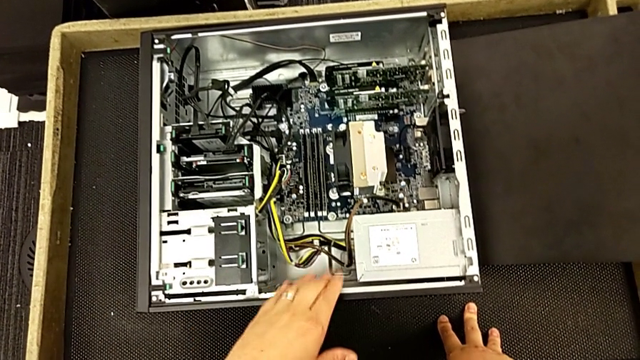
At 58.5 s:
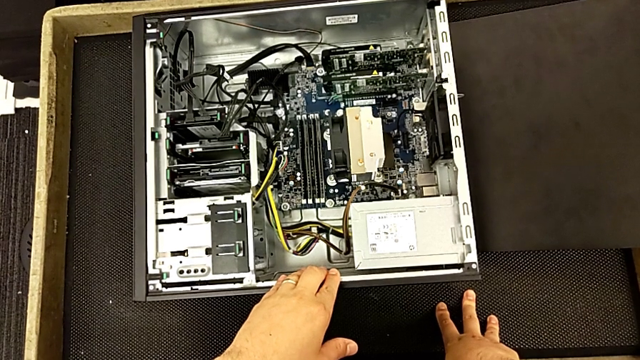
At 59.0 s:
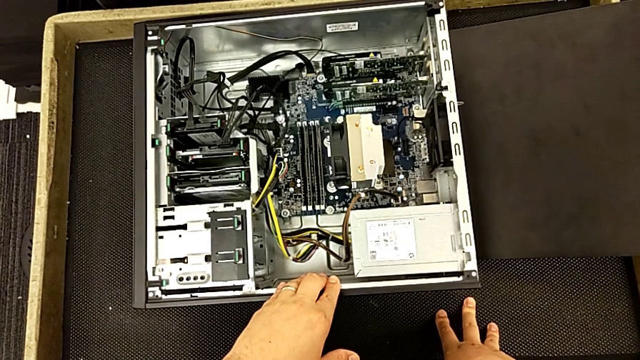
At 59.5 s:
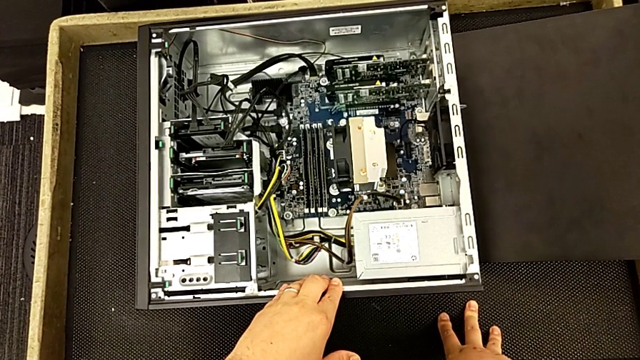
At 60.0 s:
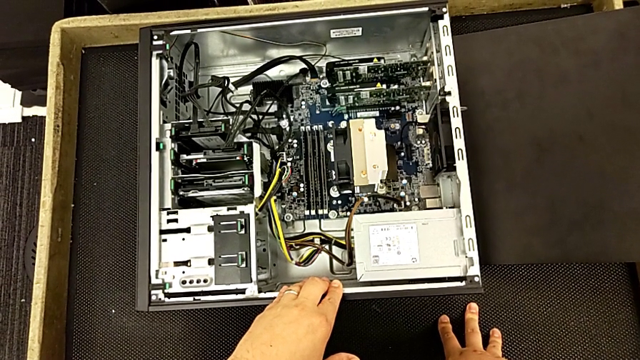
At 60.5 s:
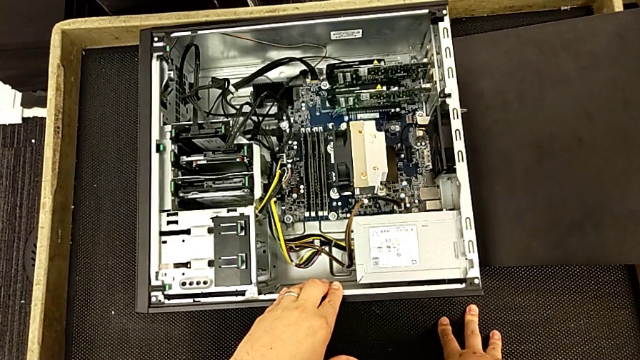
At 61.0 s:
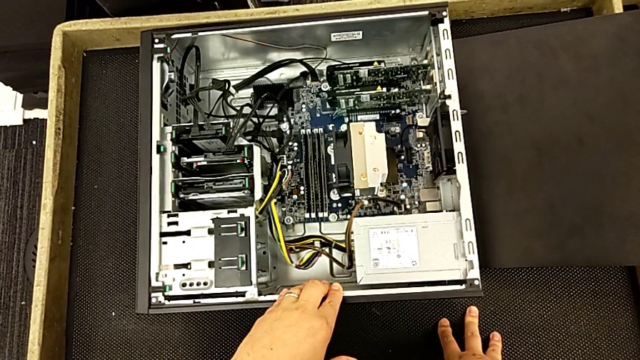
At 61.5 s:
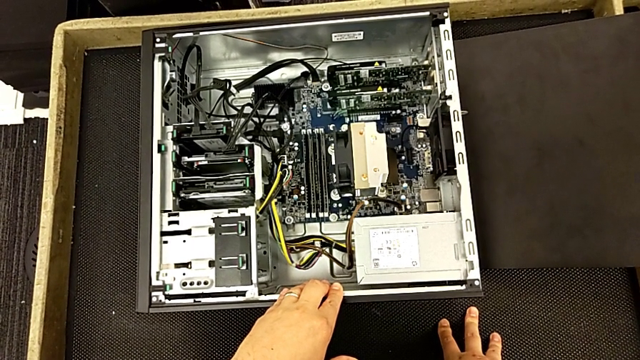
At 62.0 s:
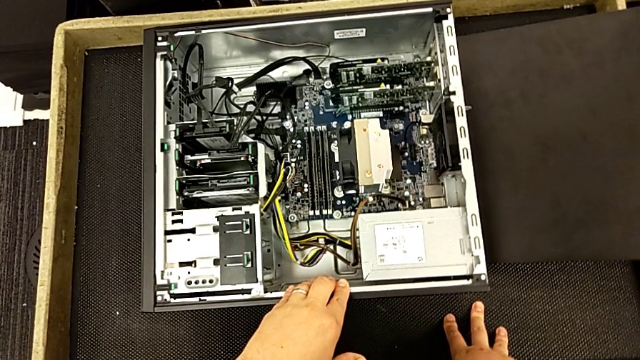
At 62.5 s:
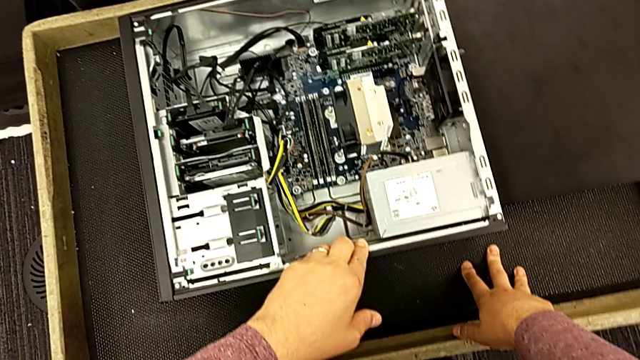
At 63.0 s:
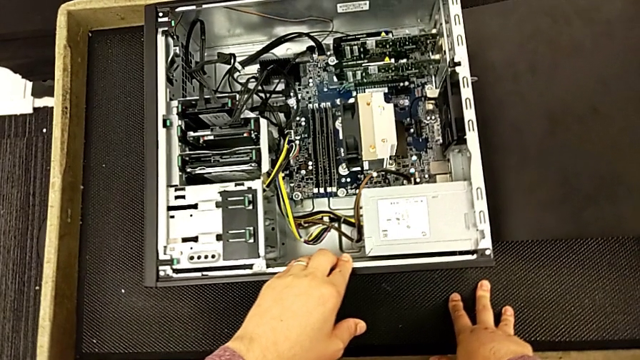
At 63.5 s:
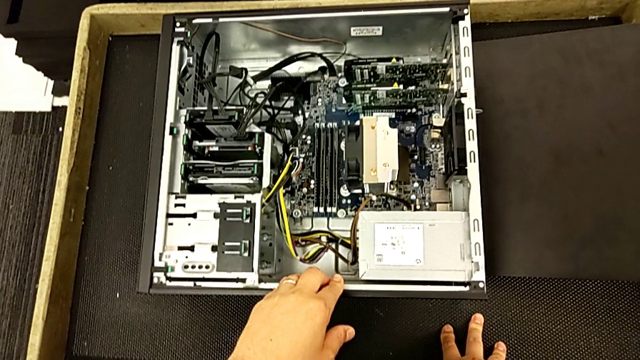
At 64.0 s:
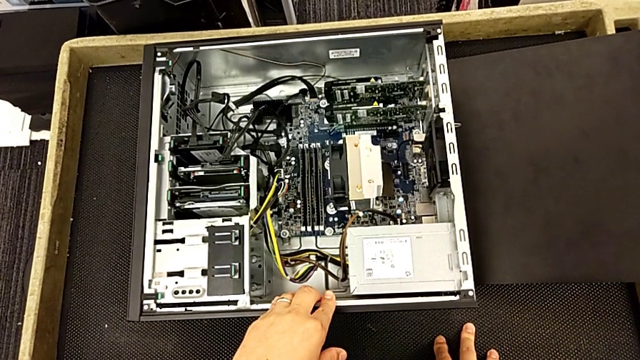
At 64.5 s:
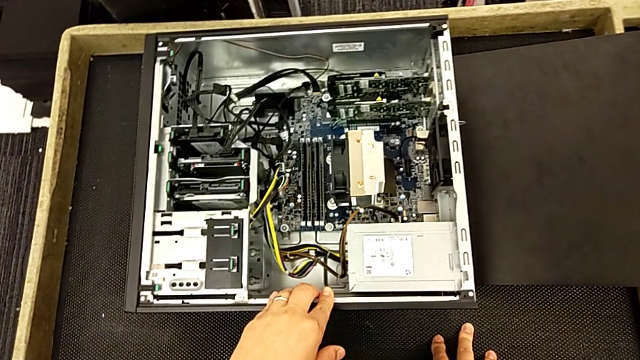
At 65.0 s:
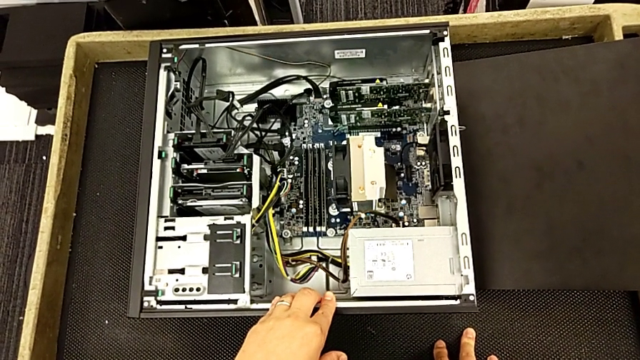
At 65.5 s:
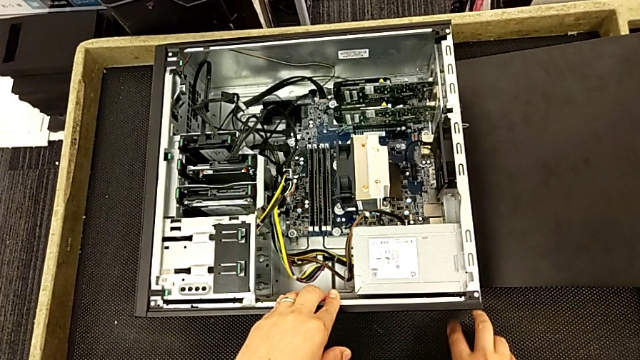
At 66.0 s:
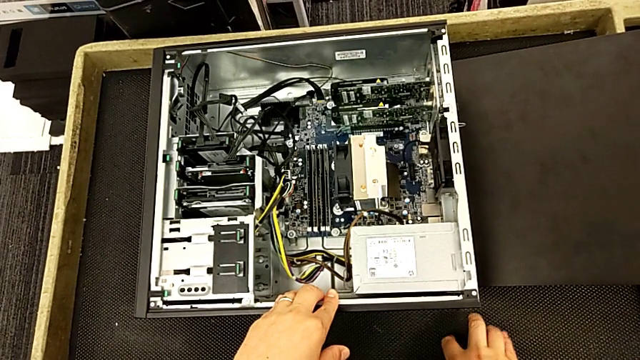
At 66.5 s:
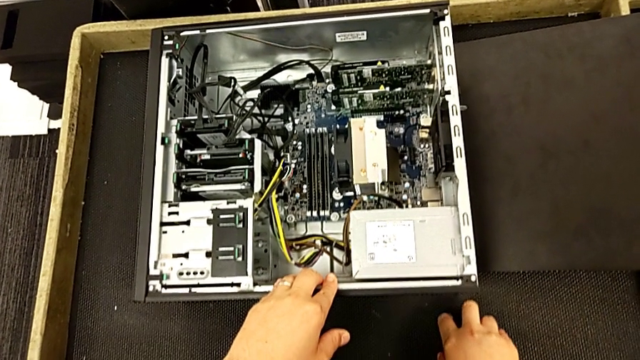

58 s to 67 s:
The camera wearer is touching the metal of the computer tower. They begin to touch the computer tower.

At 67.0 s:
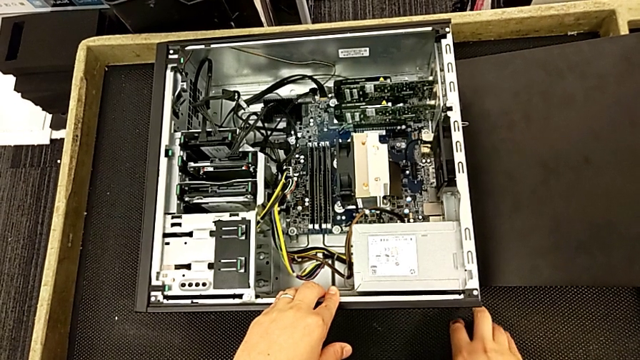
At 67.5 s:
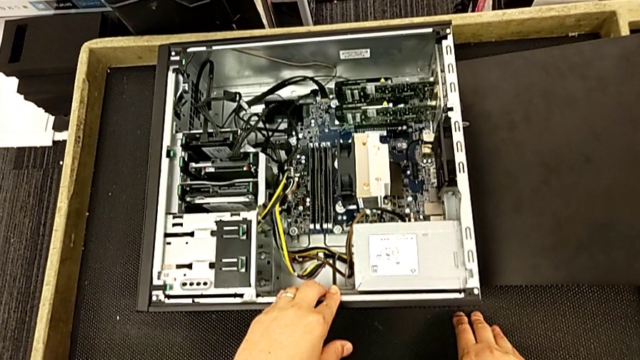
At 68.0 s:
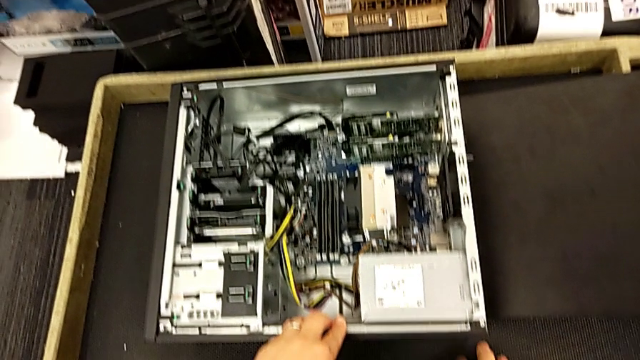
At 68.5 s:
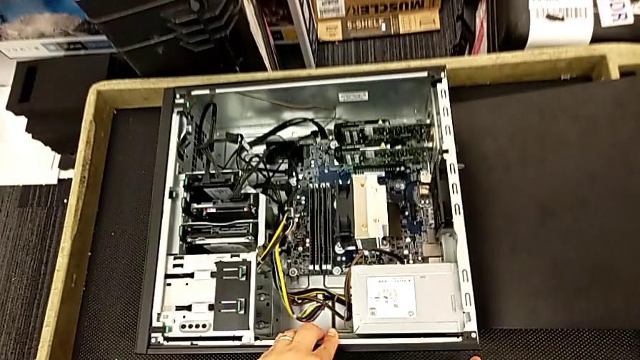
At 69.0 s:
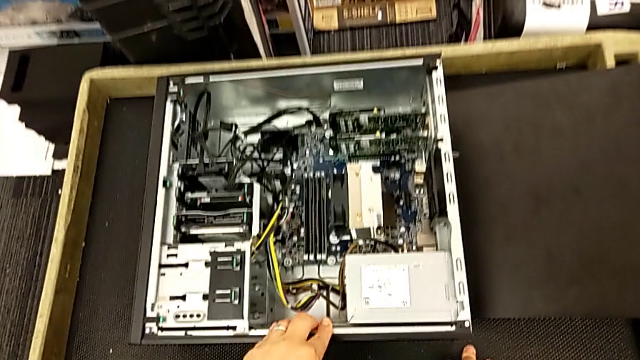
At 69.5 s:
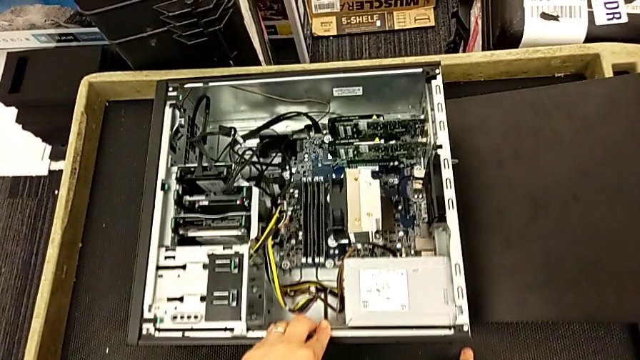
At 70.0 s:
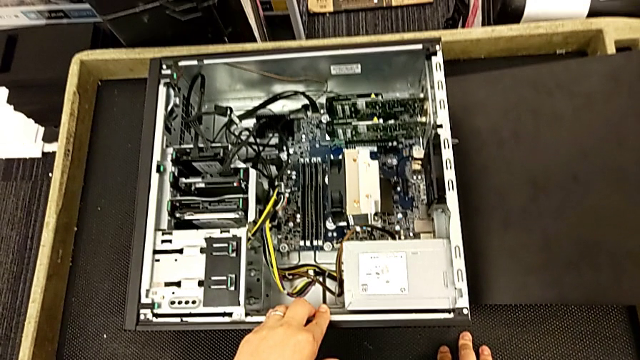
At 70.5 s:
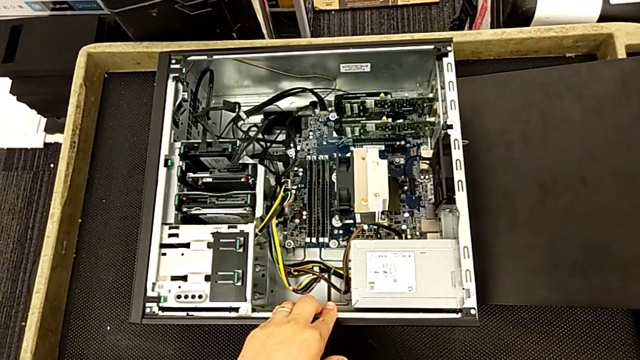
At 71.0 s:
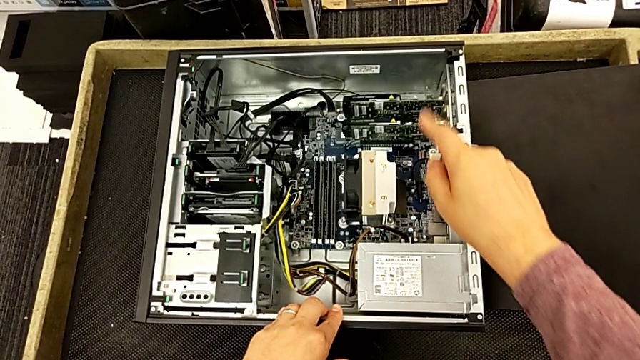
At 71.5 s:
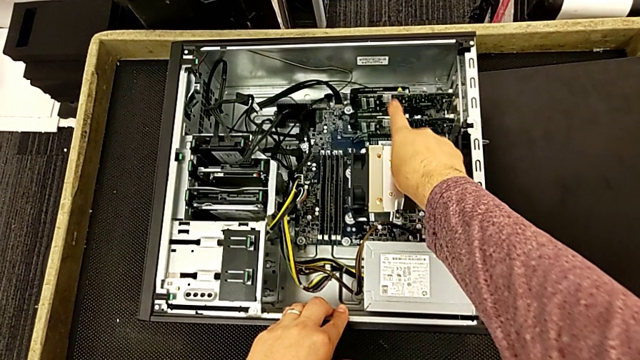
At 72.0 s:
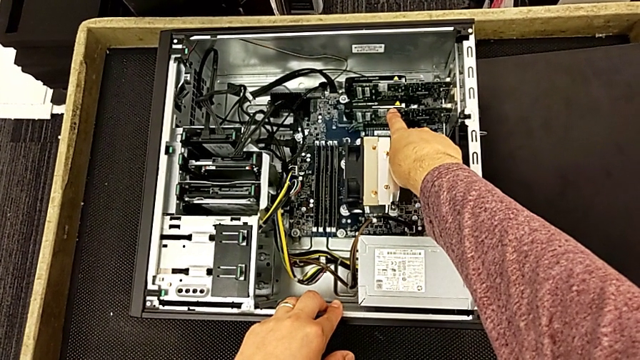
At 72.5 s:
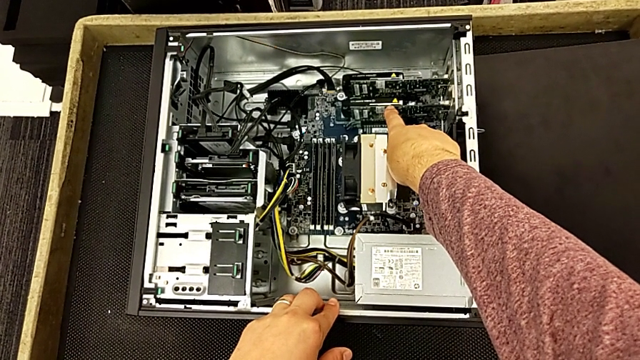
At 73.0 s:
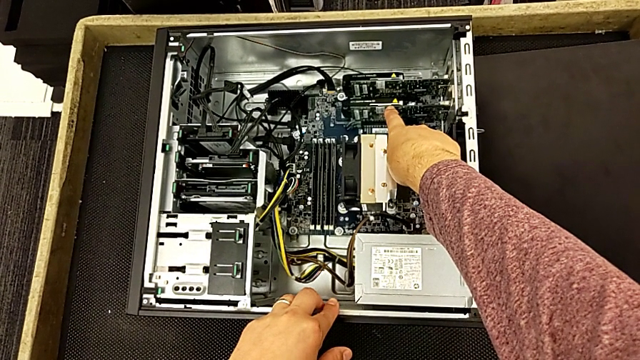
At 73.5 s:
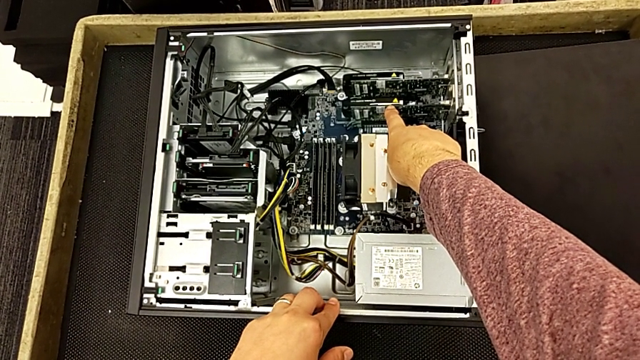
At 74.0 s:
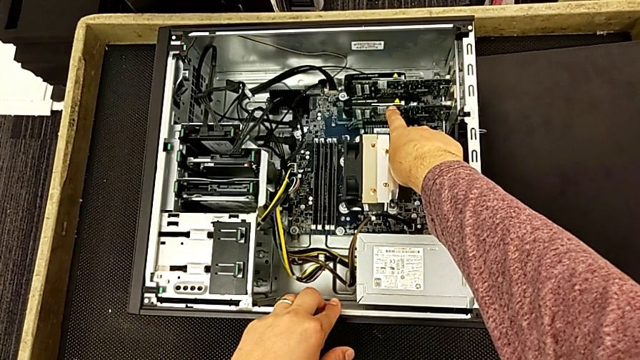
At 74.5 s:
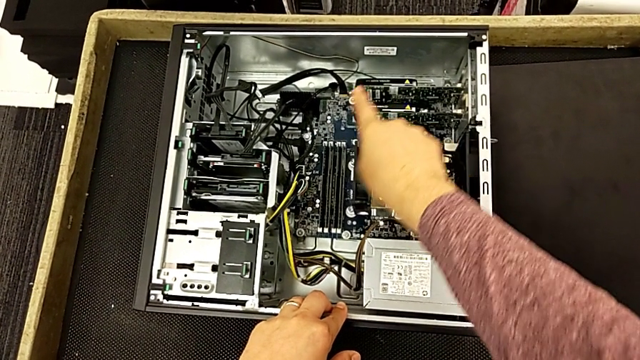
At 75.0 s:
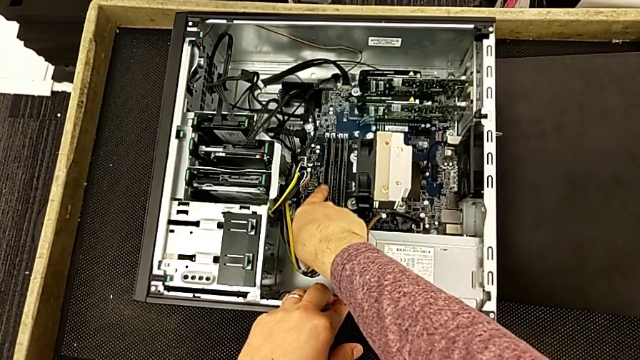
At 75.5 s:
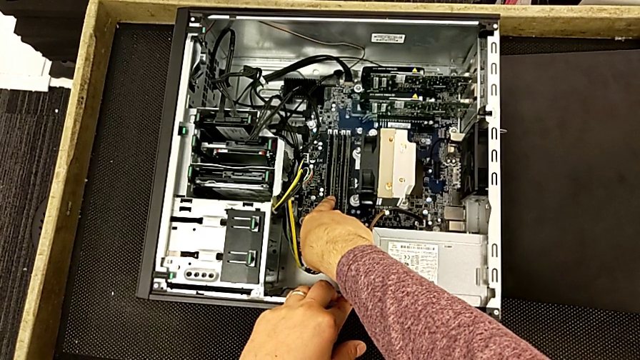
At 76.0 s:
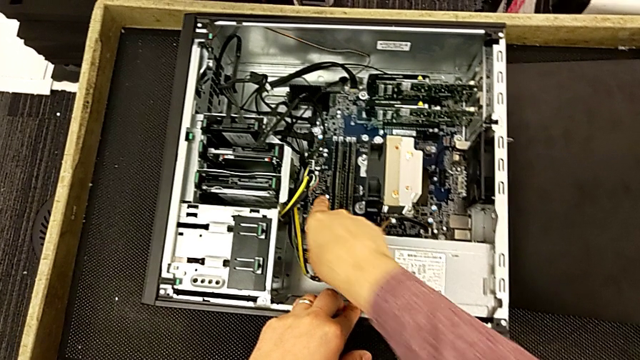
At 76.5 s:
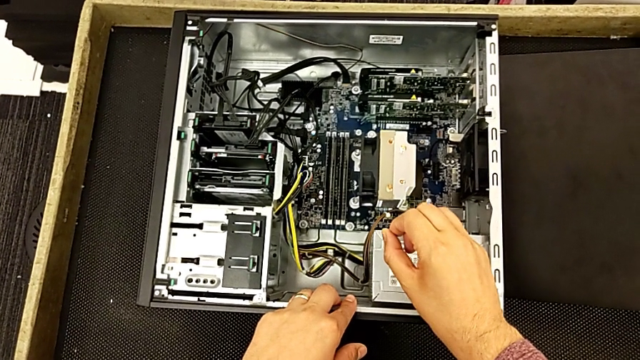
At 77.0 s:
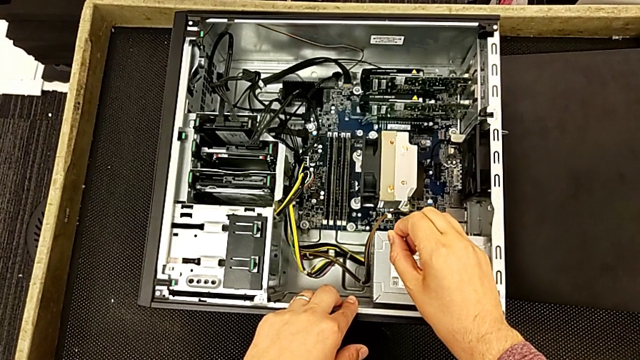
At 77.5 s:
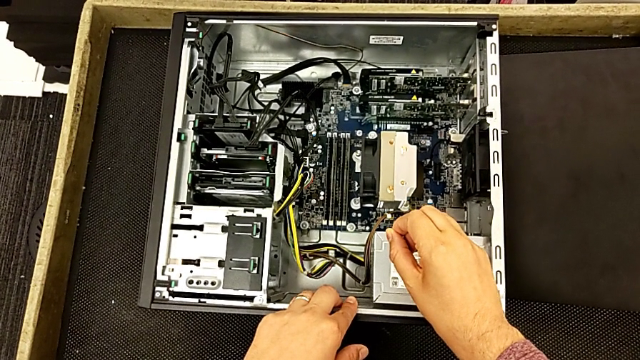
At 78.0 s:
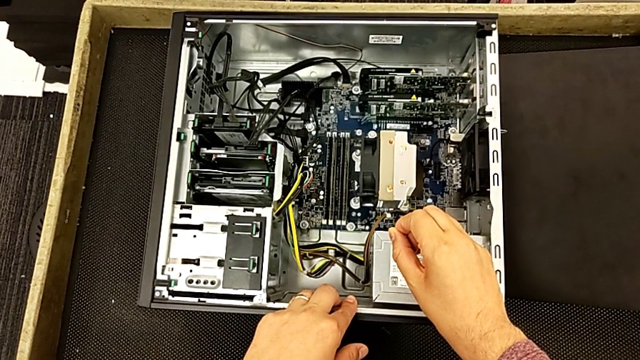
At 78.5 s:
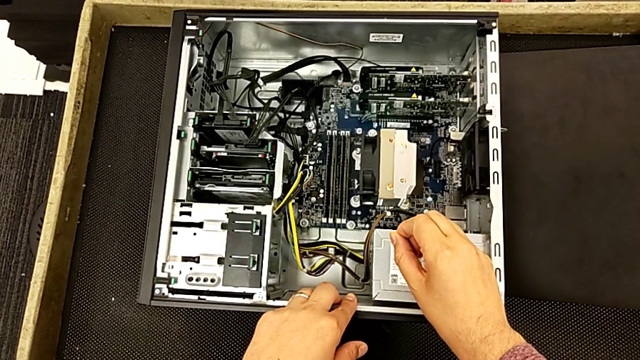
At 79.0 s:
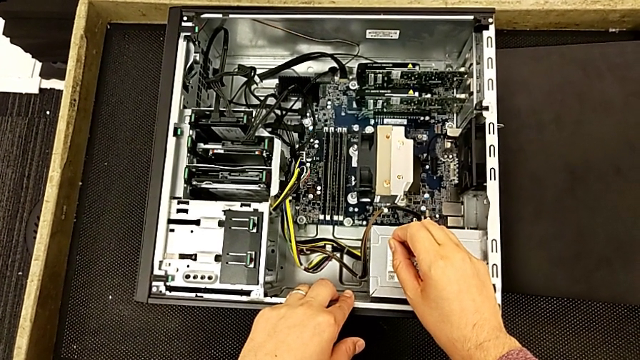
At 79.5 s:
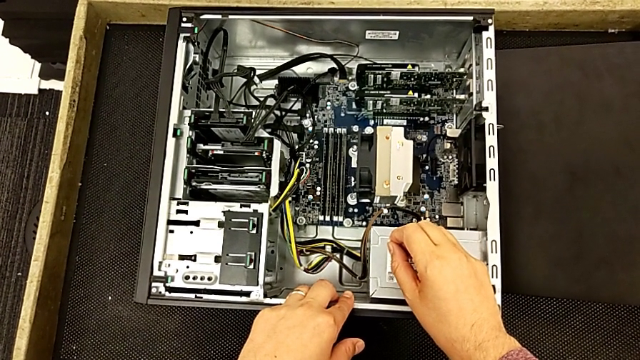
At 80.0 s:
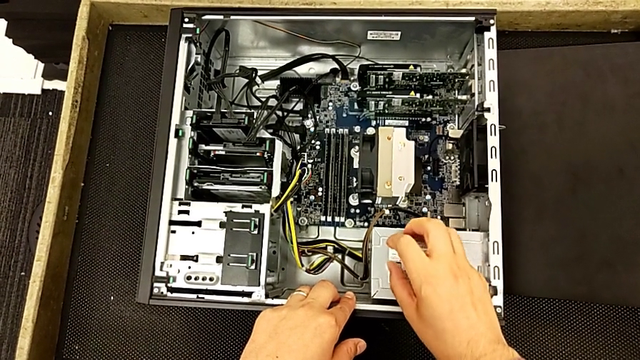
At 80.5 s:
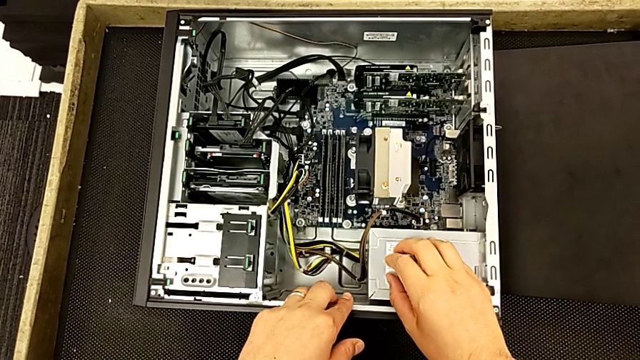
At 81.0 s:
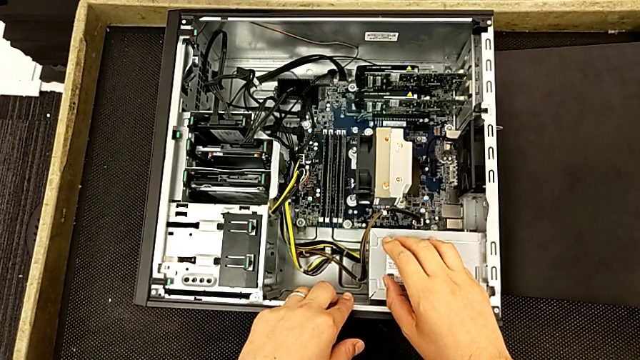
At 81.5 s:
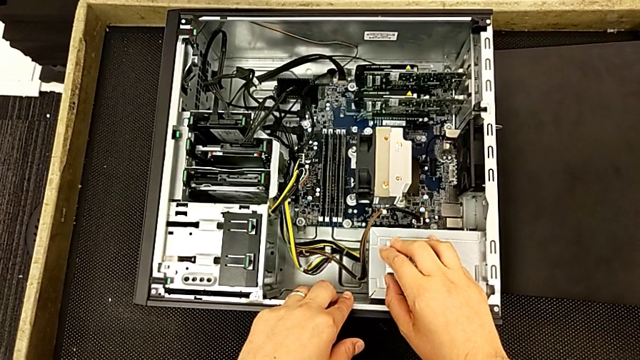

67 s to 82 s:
The camera wearer is touching the metal of the computer tower. They keep touching the computer tower.
